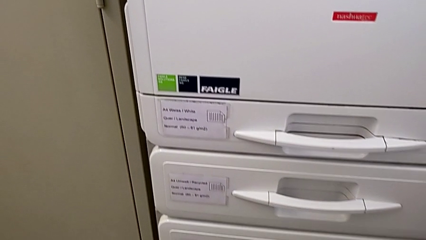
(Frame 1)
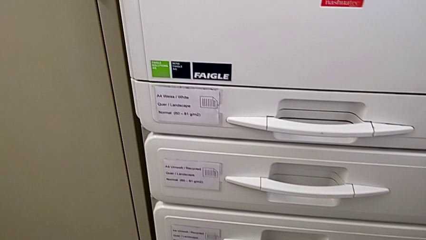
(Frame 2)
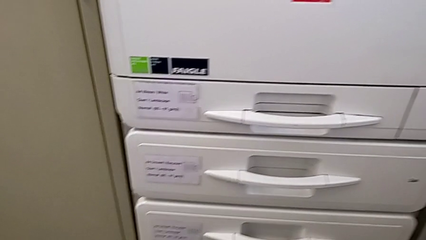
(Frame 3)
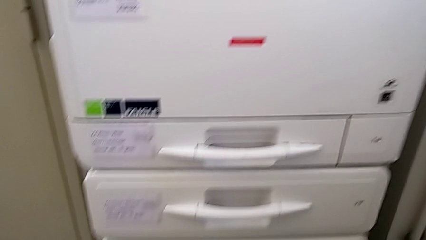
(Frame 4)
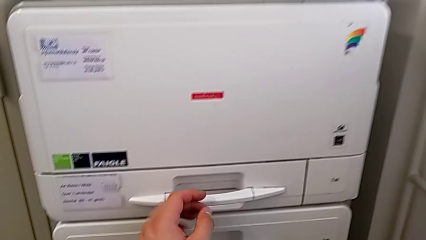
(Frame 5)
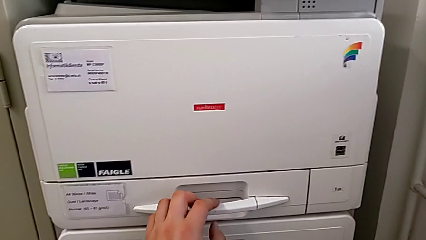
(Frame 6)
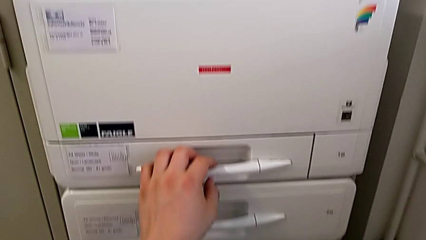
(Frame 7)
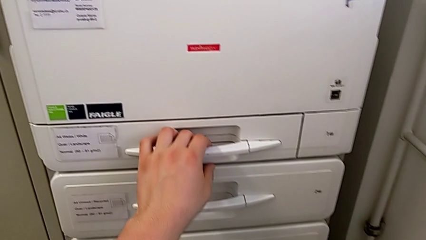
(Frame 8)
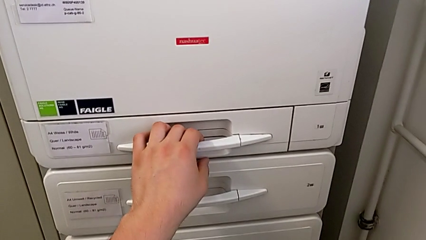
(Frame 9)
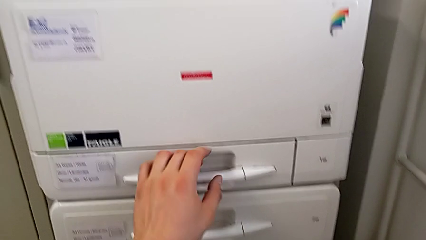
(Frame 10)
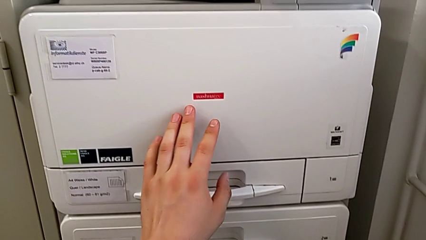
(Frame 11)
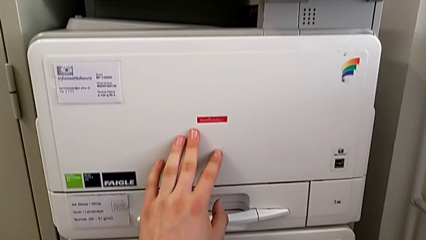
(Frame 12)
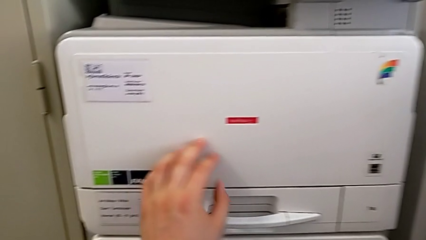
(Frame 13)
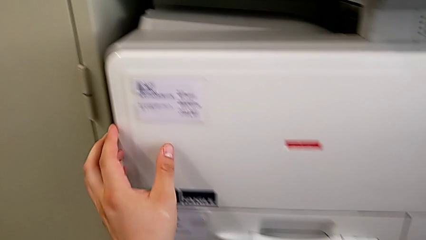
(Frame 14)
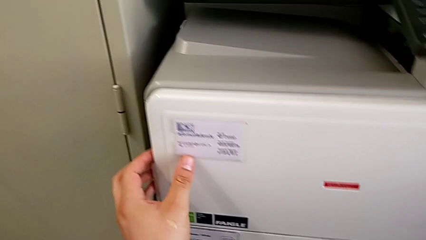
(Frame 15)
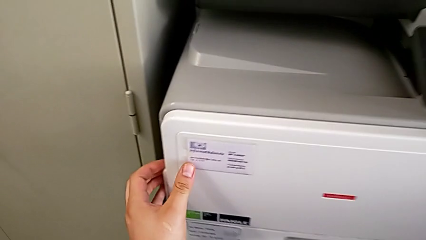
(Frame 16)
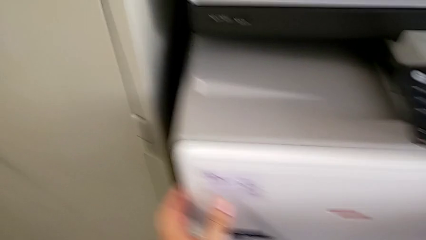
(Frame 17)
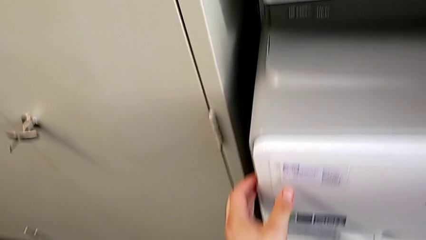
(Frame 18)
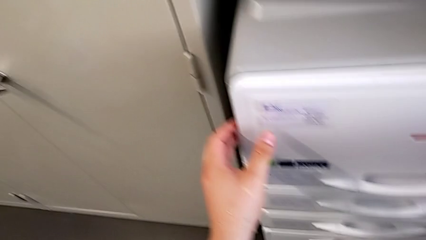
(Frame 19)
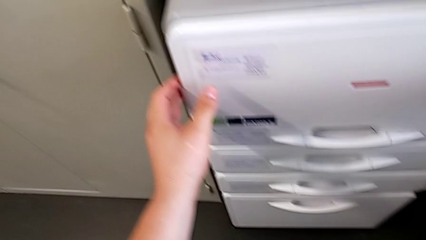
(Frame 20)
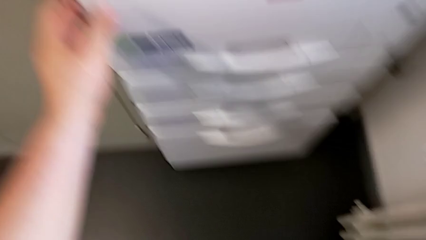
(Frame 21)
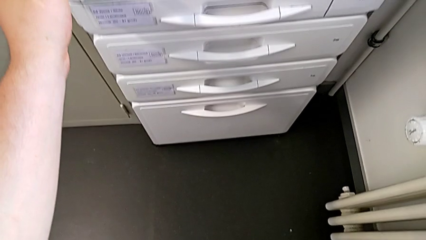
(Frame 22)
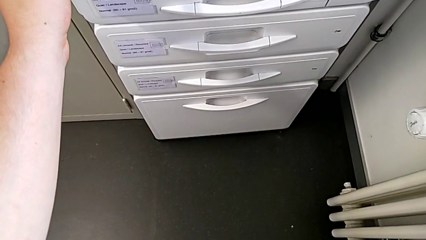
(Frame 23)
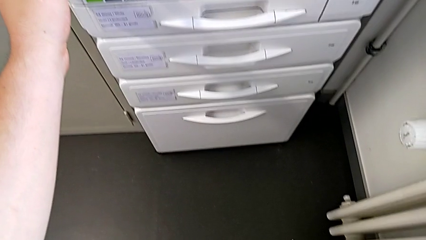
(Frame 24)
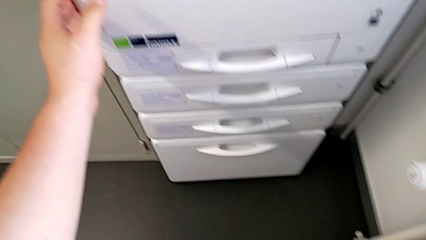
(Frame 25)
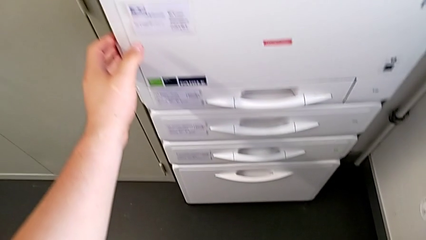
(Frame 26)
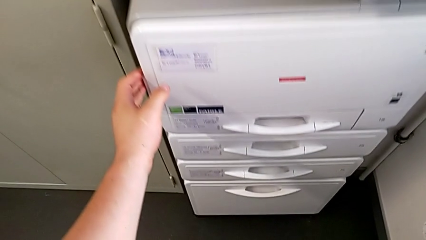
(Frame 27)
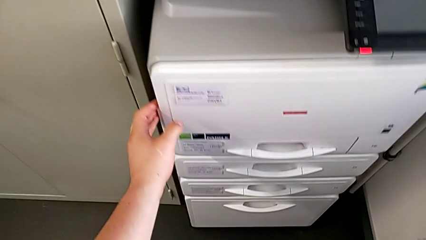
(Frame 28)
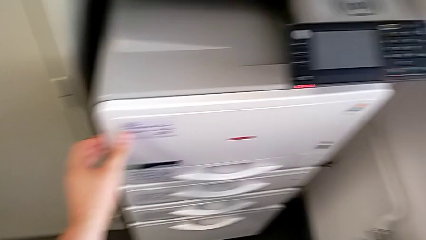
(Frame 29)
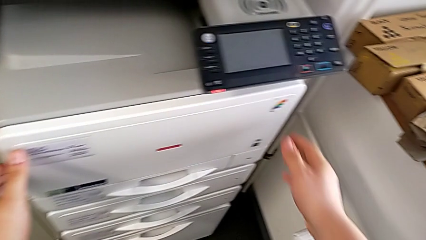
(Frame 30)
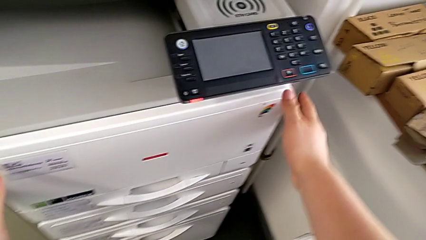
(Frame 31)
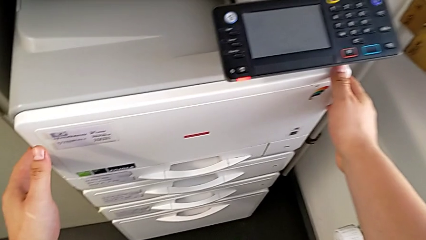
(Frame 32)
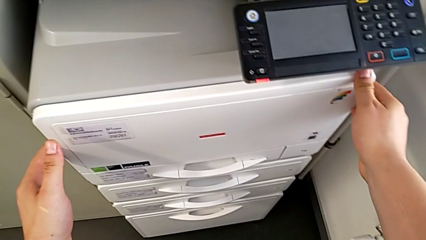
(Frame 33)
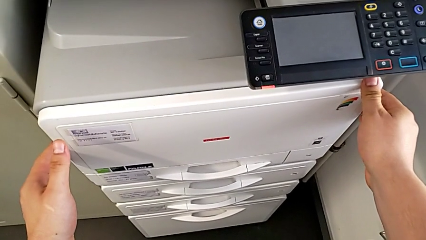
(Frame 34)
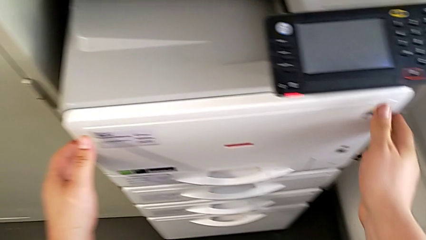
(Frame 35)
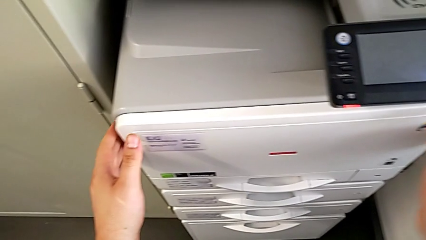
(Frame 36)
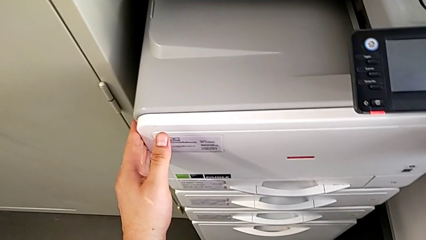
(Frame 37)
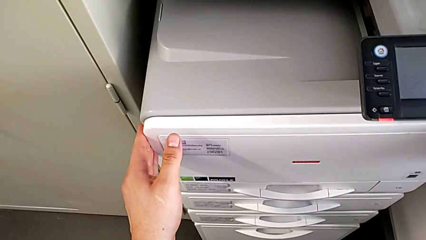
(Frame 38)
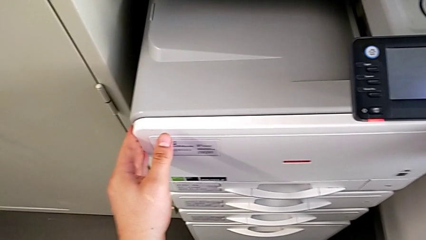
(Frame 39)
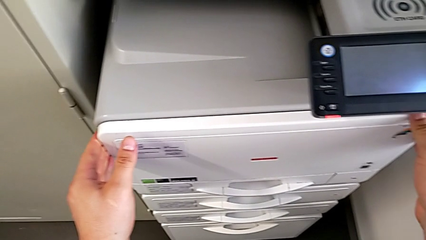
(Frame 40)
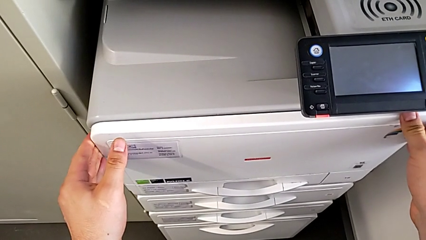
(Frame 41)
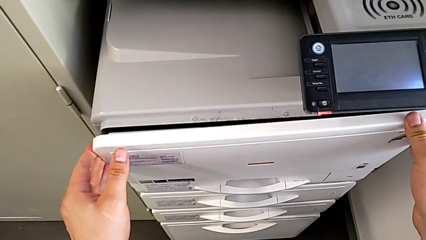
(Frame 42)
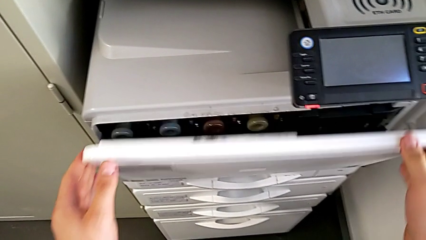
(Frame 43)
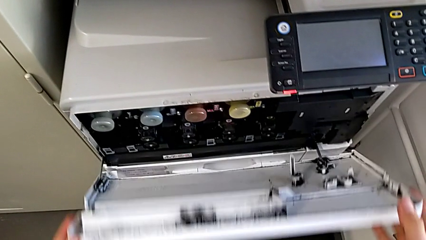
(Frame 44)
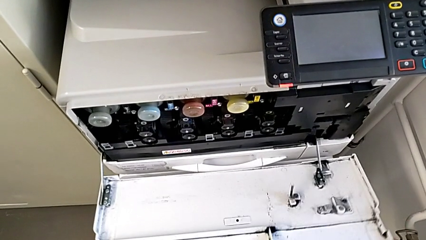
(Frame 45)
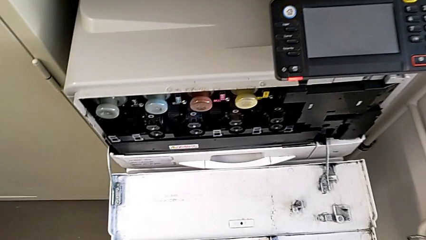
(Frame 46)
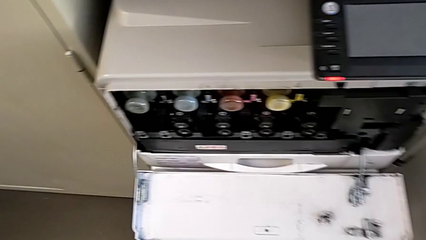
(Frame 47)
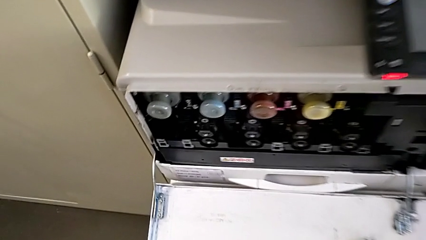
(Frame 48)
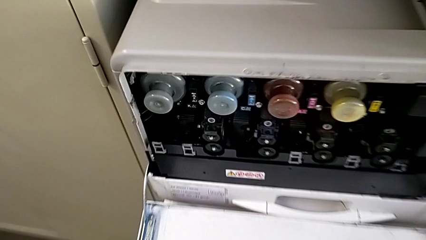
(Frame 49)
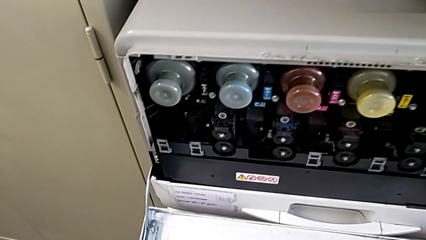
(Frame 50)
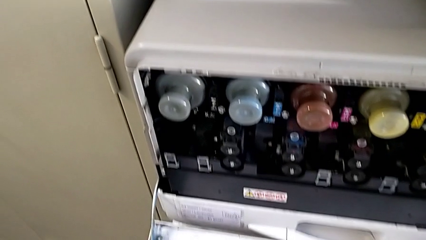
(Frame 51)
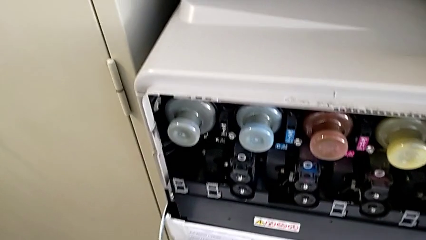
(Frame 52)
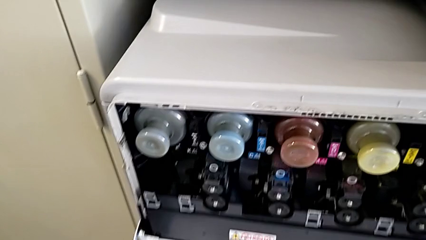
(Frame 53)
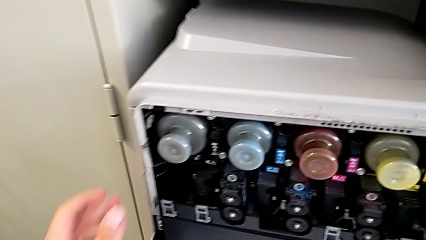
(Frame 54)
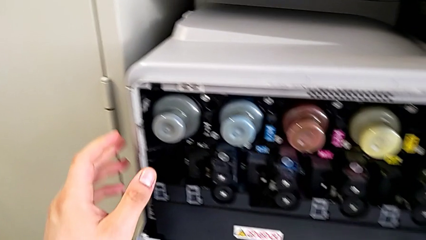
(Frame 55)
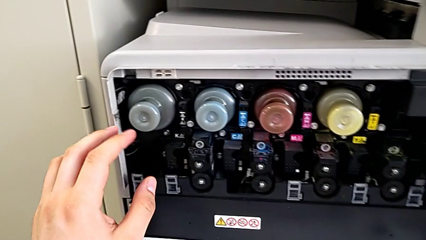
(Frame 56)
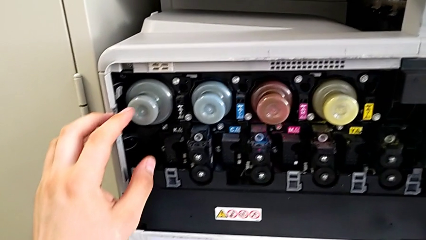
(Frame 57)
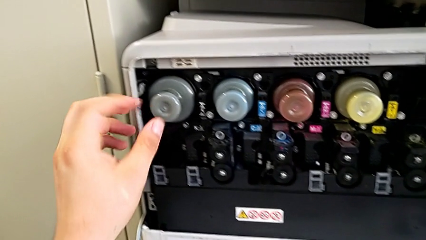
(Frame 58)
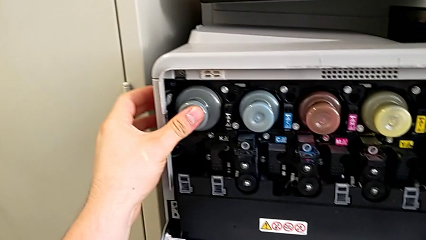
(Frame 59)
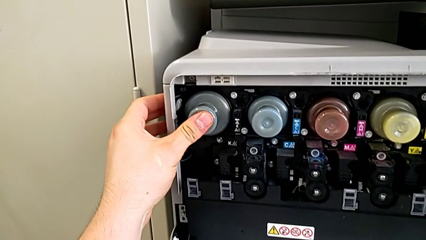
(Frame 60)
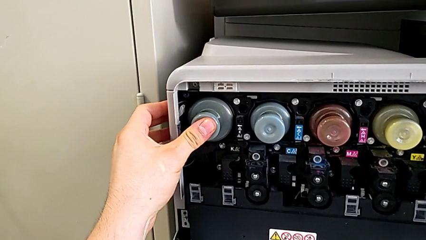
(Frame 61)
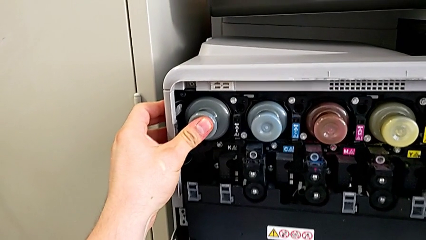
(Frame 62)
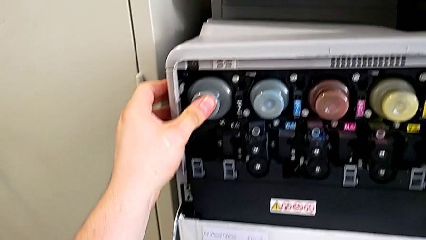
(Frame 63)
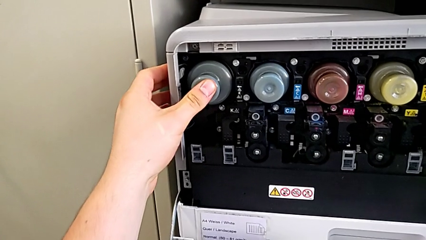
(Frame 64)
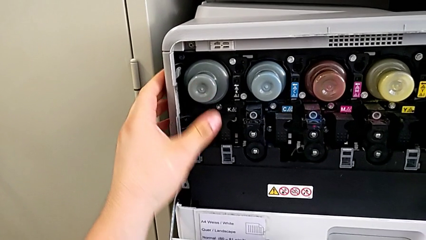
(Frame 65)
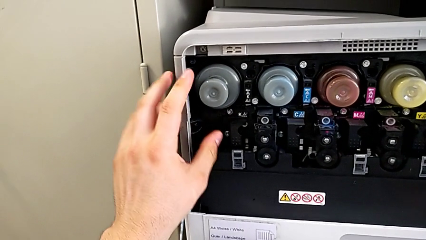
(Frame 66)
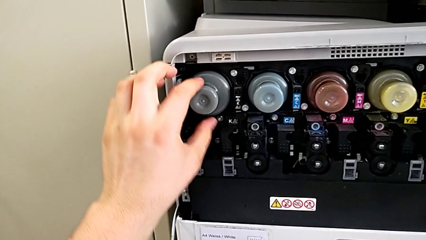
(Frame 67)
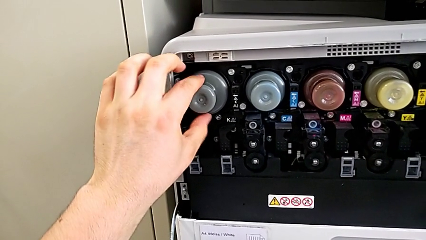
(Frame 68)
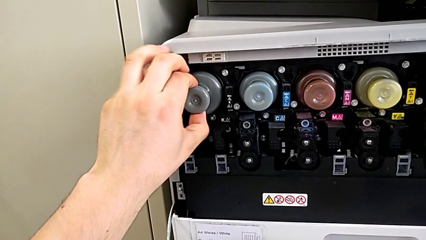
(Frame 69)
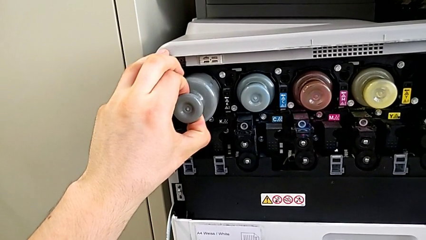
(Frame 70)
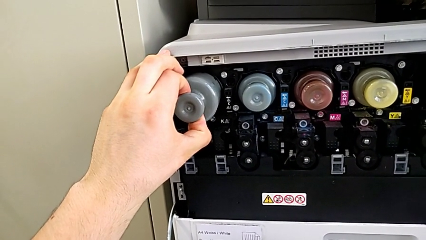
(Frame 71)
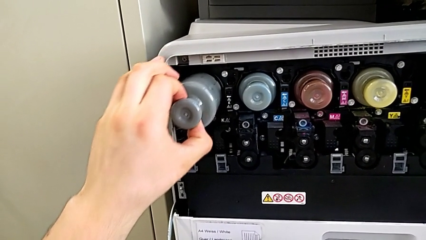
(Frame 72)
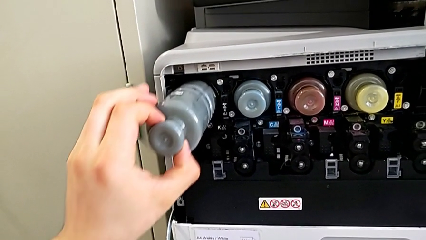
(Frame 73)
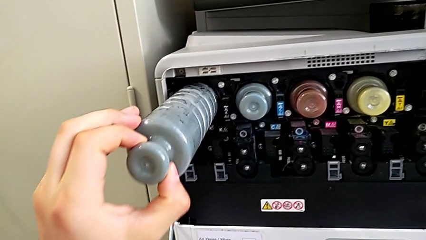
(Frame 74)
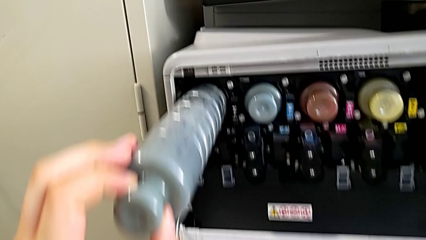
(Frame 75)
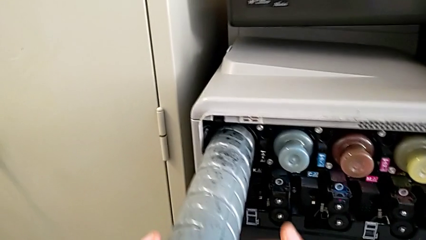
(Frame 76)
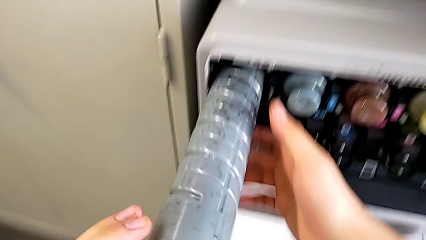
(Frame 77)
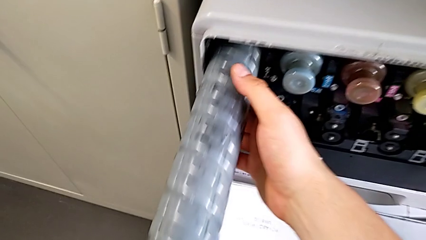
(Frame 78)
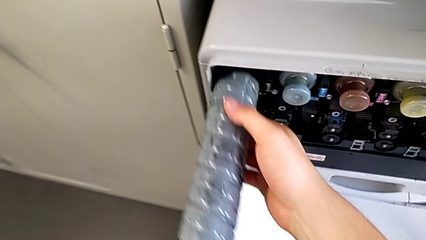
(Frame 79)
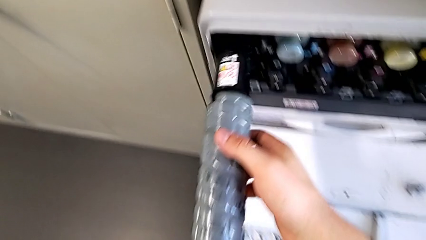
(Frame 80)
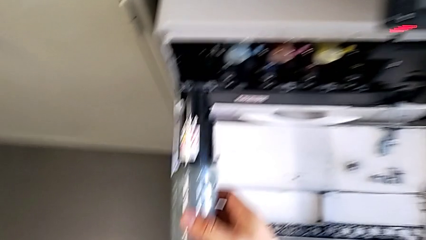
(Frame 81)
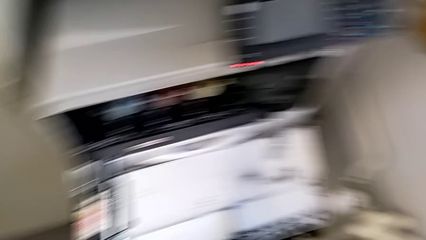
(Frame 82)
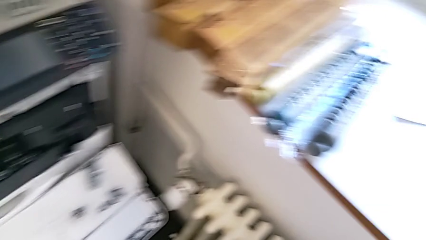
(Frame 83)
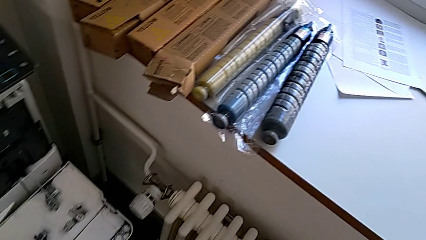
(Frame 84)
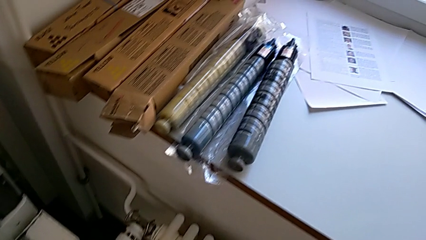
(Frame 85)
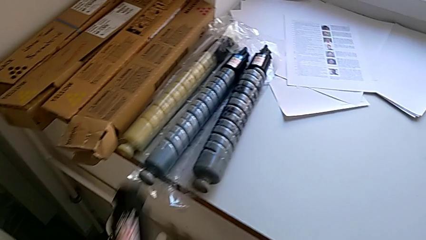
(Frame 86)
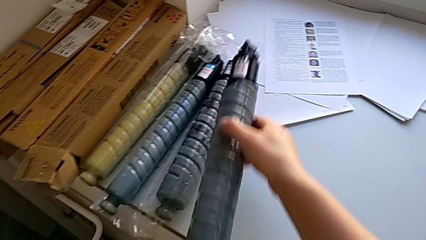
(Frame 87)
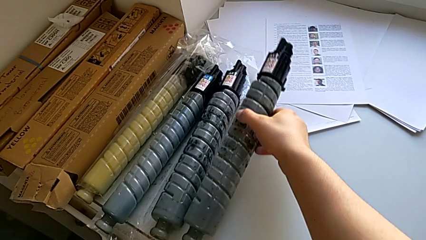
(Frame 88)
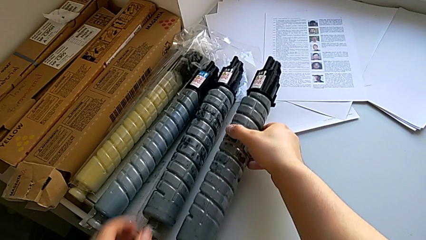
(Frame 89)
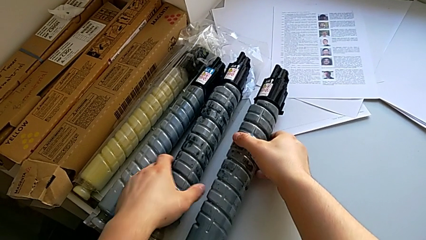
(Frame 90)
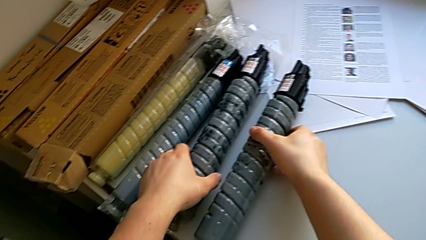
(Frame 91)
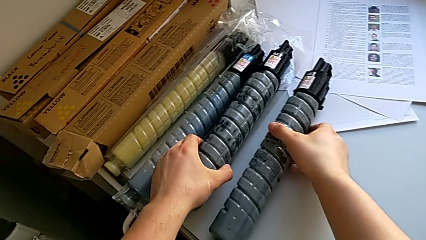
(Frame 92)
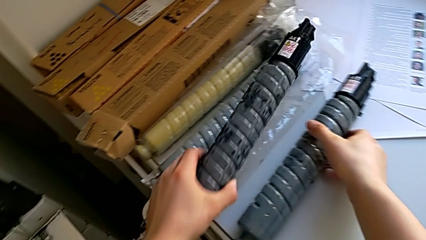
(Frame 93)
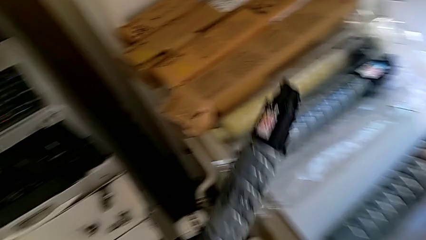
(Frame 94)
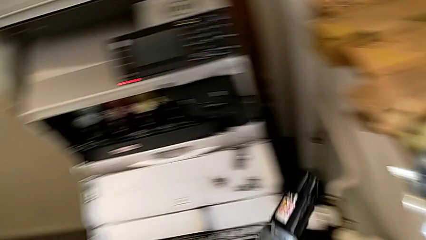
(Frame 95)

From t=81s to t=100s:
The camera wearer is changing the ink cartridge regularly. They approach the first paper tray, touch it, touch the top cartridge gate, open the first cartridge gate, hold the old ink cartridge, pull it and place it.
